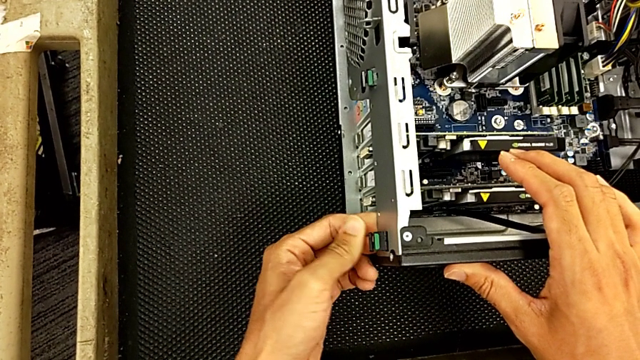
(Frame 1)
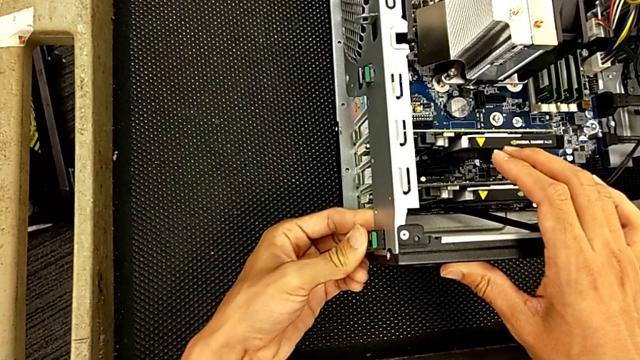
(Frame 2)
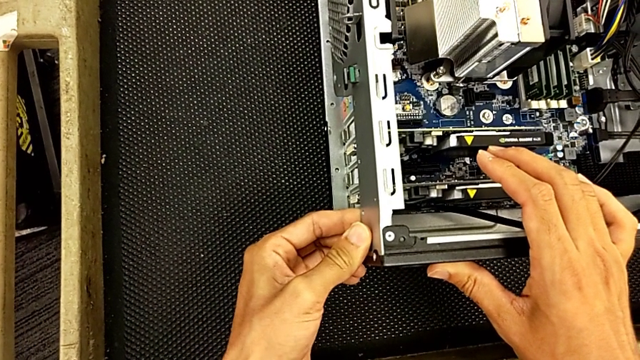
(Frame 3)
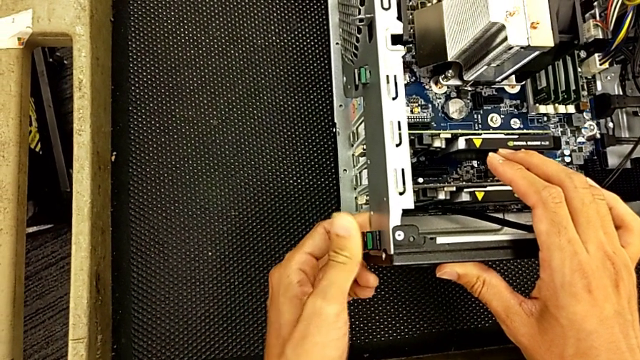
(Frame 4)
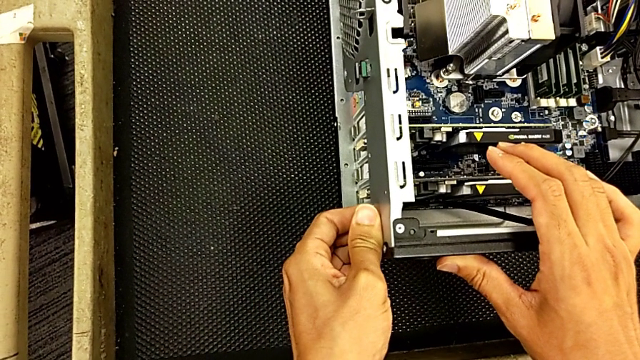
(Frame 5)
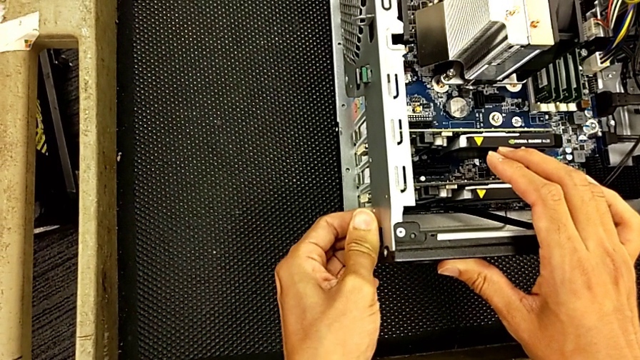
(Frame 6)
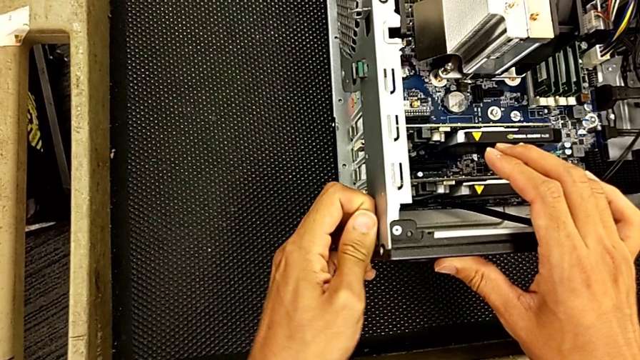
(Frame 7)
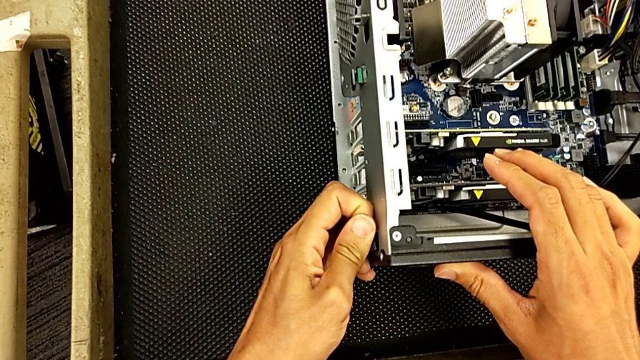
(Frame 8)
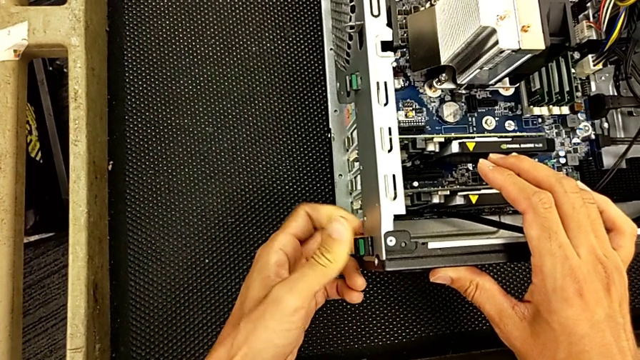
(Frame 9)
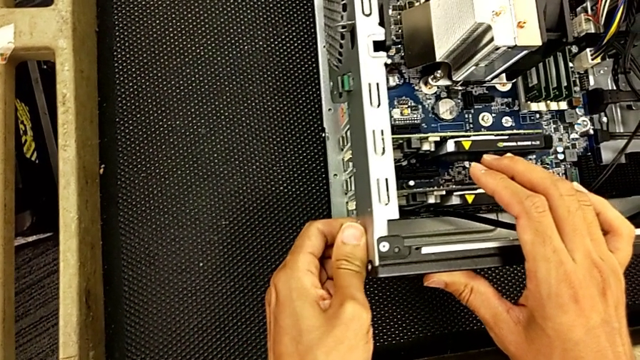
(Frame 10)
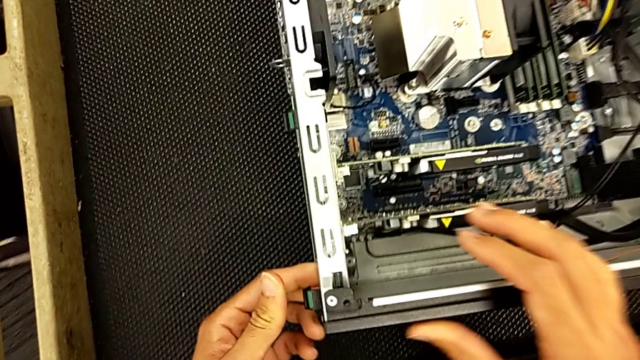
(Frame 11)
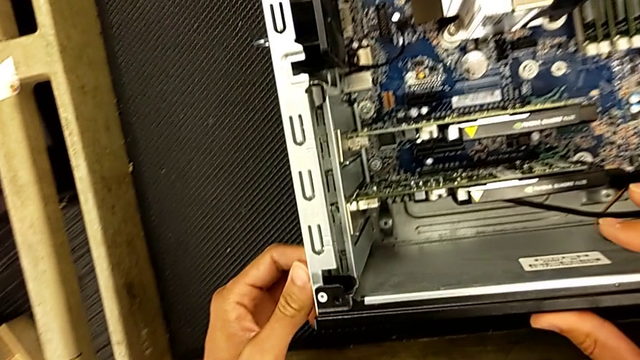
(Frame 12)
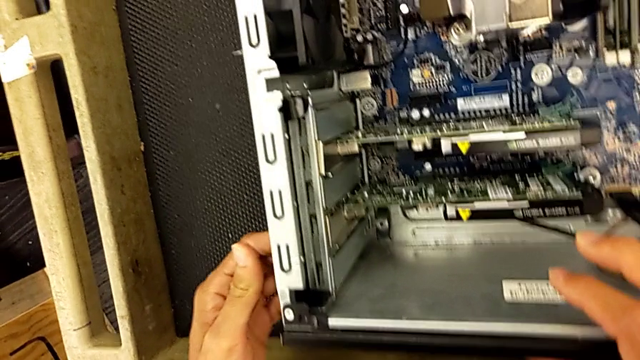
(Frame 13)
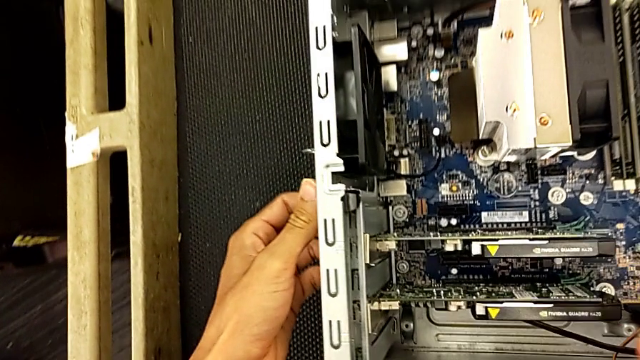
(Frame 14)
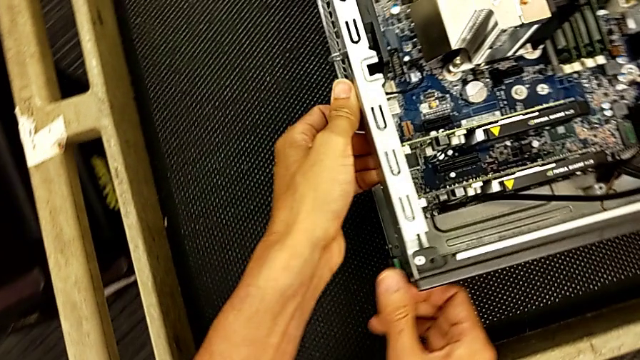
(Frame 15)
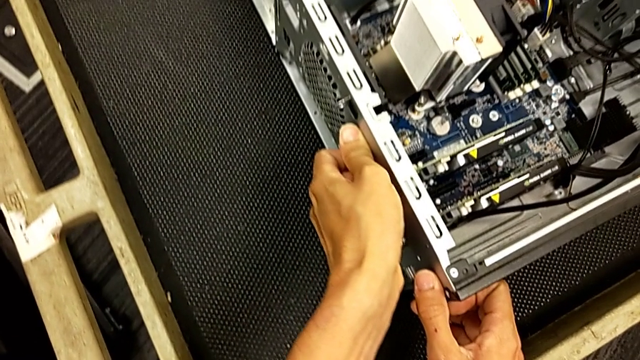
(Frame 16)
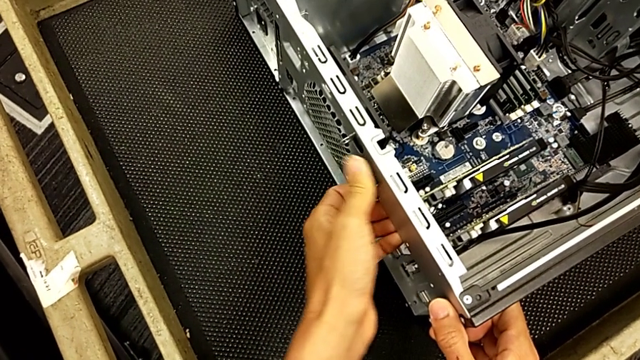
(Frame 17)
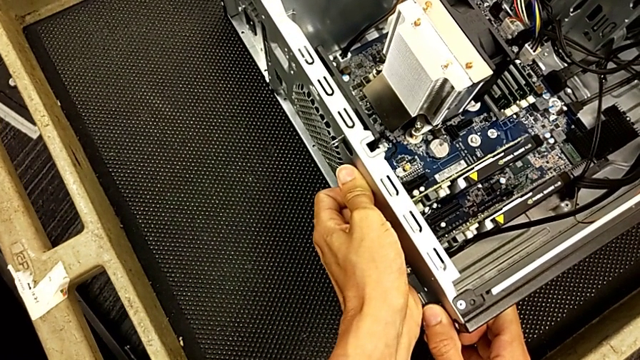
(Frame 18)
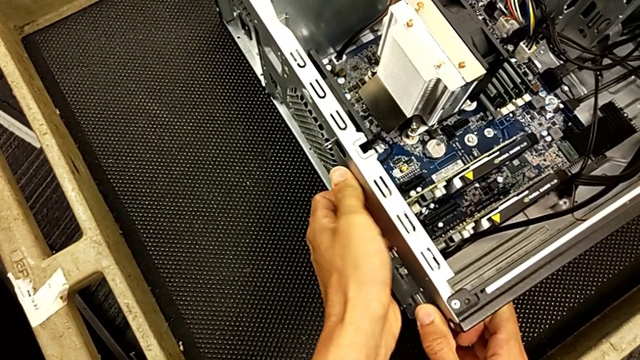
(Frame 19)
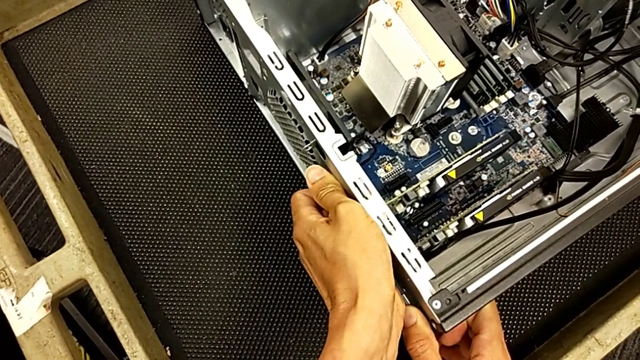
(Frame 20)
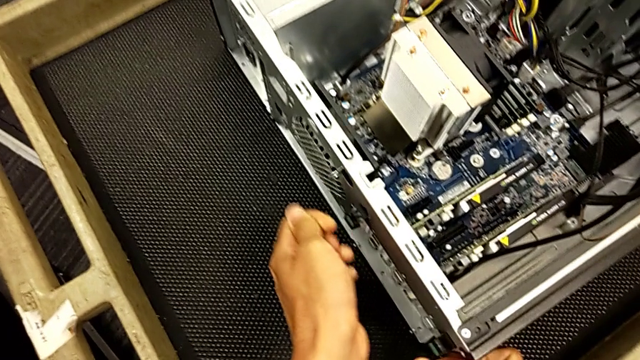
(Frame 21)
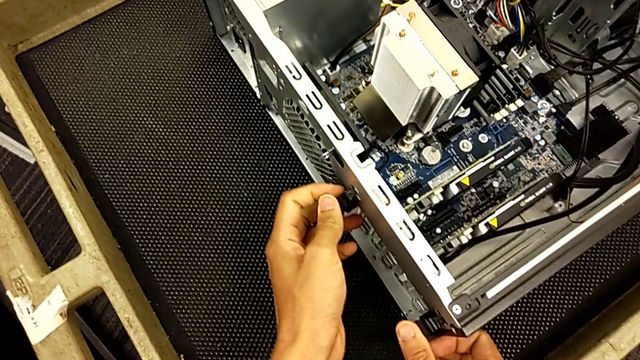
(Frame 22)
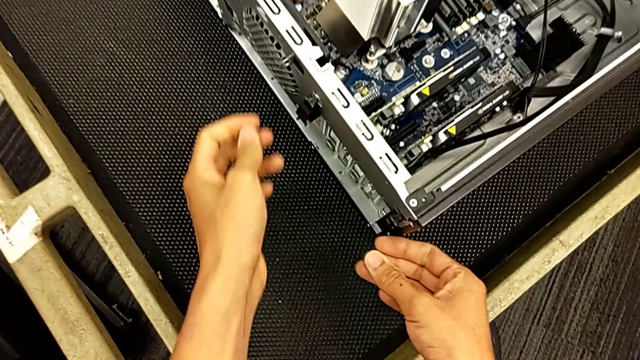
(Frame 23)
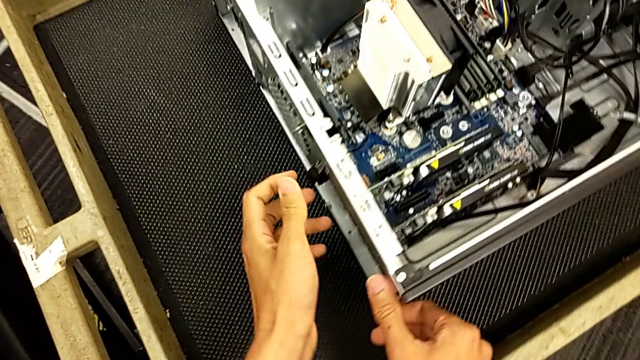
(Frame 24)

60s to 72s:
The camera wearer is changing the graphics card. They keep pushing the computer tab, grab it and press it.

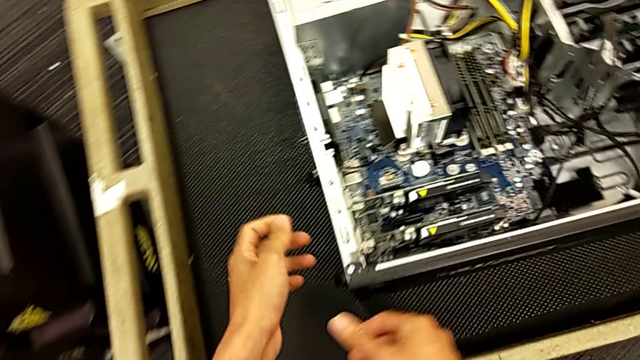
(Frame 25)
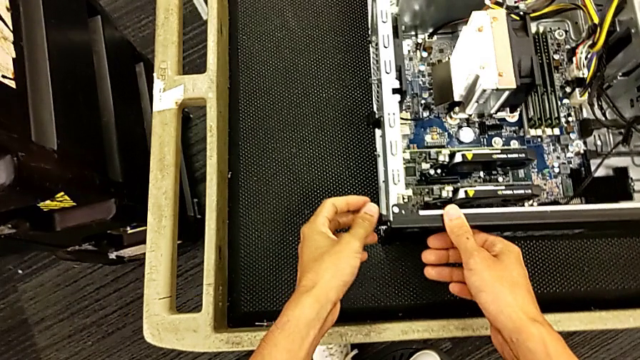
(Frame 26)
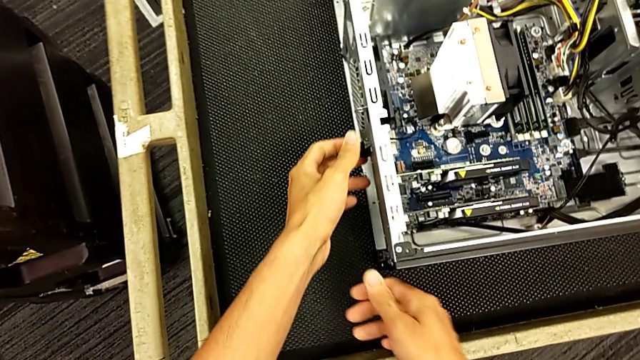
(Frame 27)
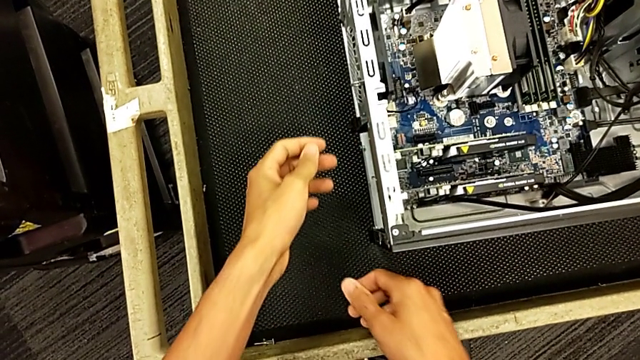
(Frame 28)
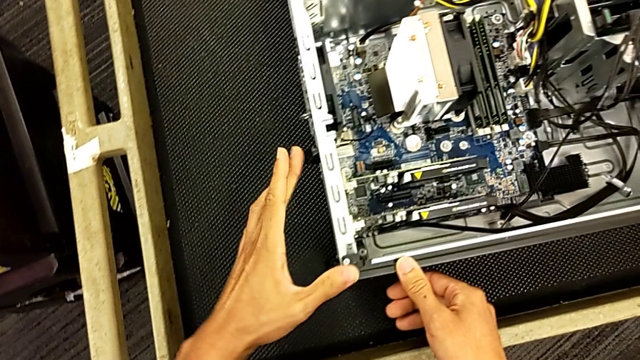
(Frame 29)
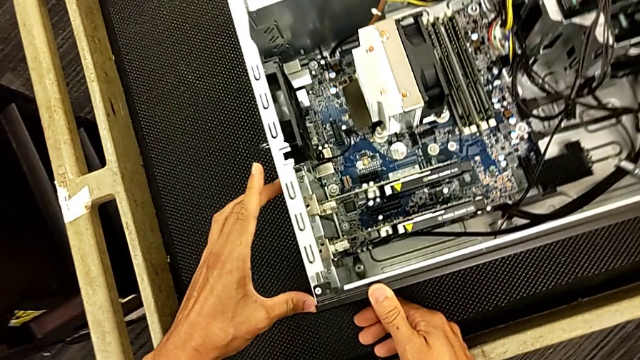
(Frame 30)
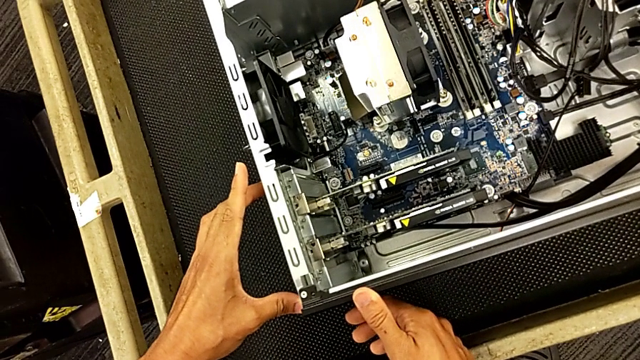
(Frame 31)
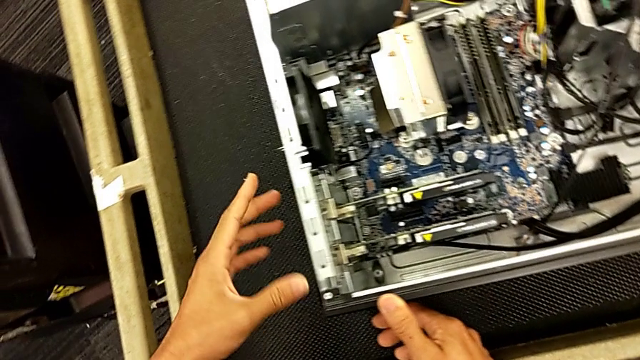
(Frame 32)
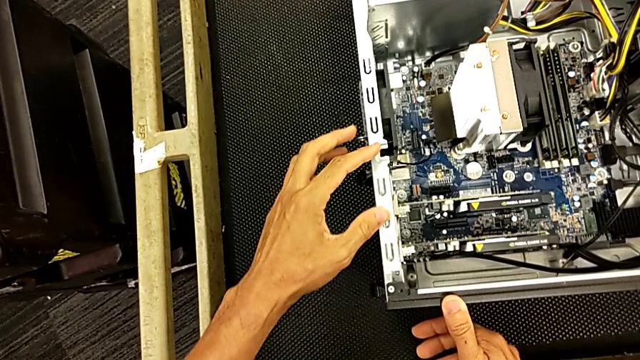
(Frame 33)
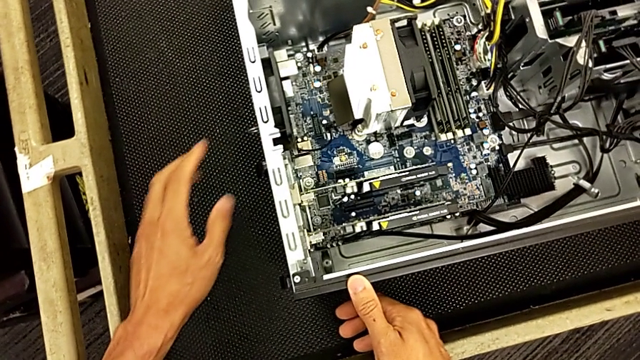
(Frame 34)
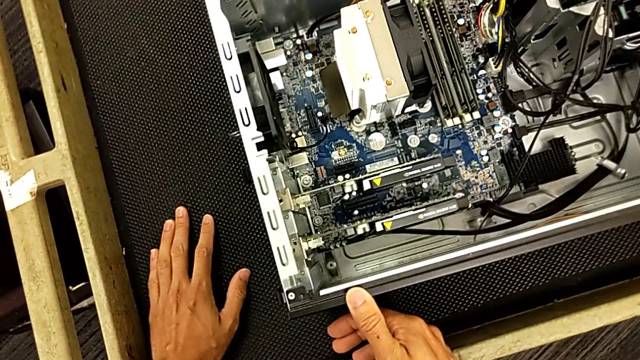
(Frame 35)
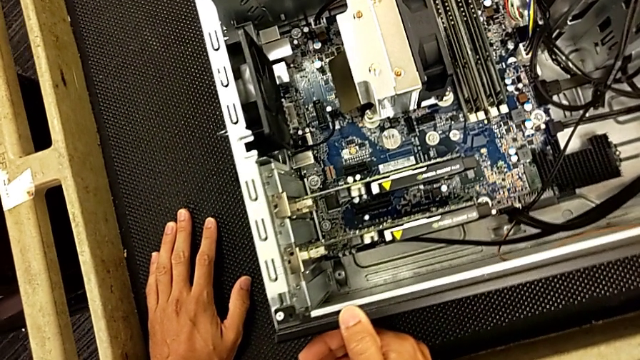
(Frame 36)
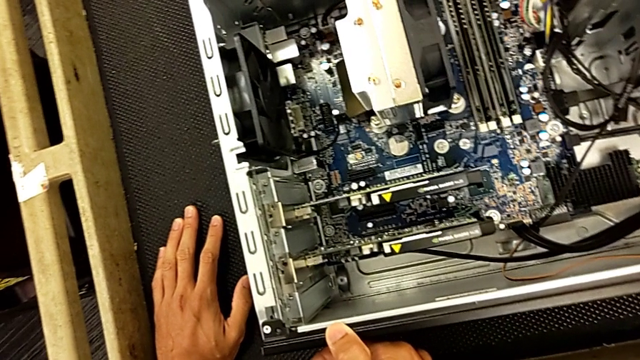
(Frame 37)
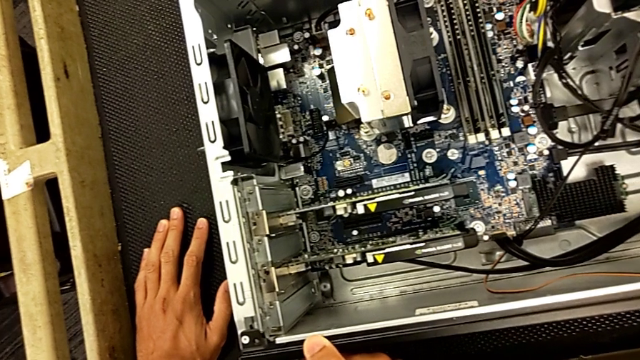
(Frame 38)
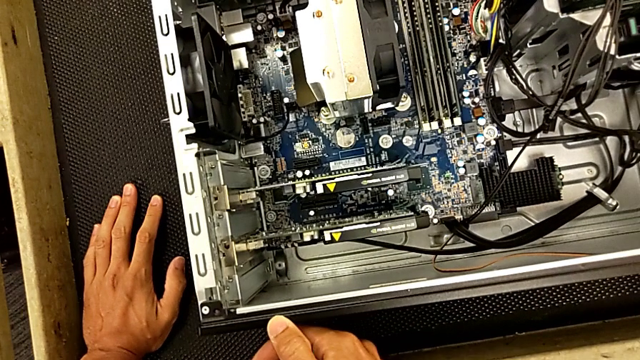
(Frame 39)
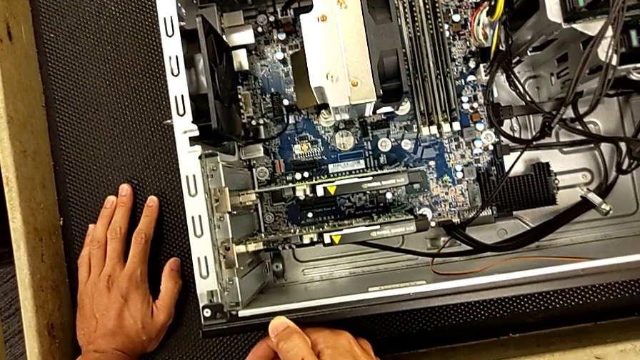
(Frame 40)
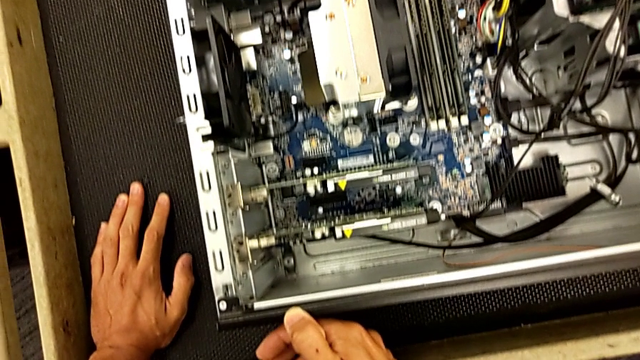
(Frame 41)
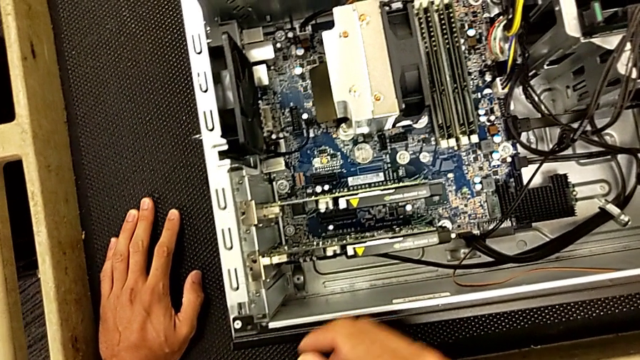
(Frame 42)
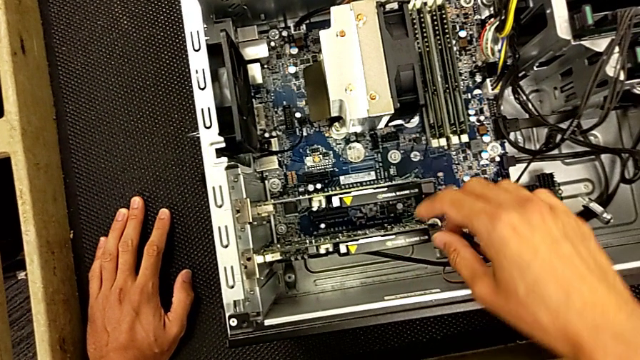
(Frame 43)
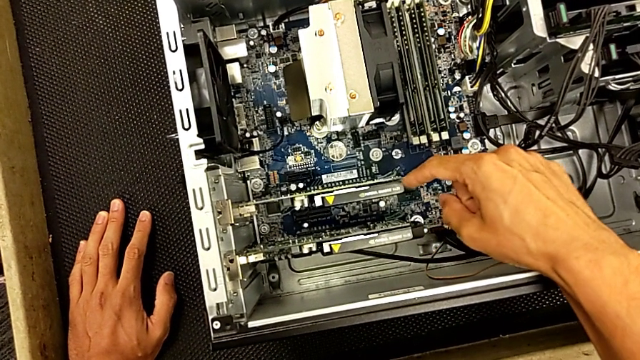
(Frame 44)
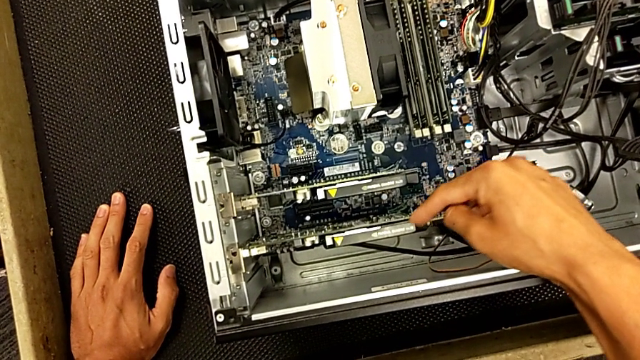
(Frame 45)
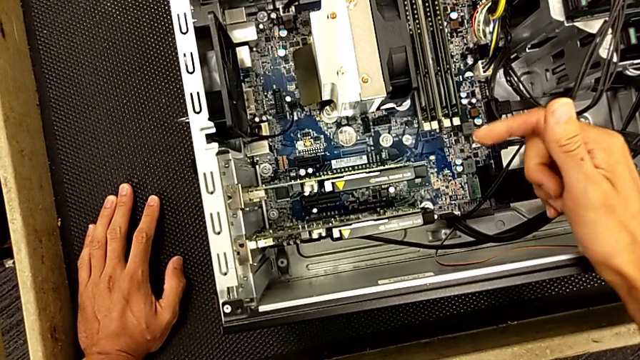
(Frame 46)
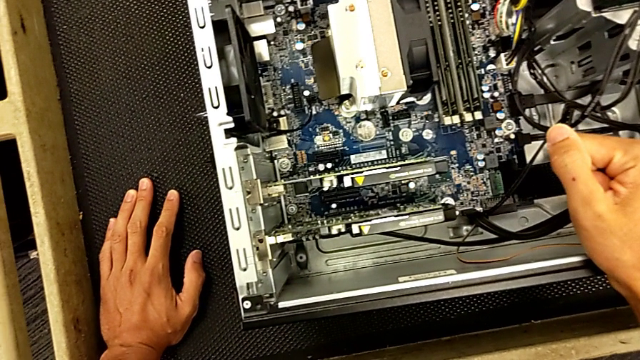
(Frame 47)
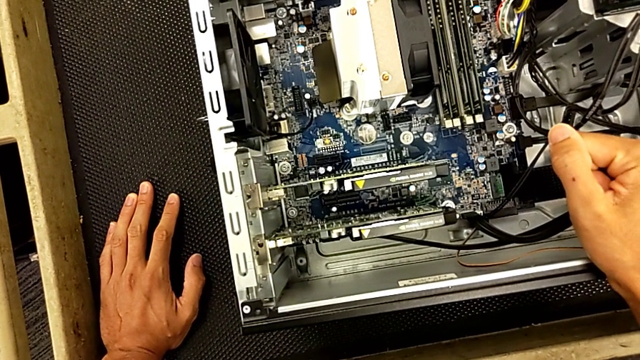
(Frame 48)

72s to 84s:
The camera wearer is changing the graphics card. They touch the computer tab and begin to inspect the graphic card.
